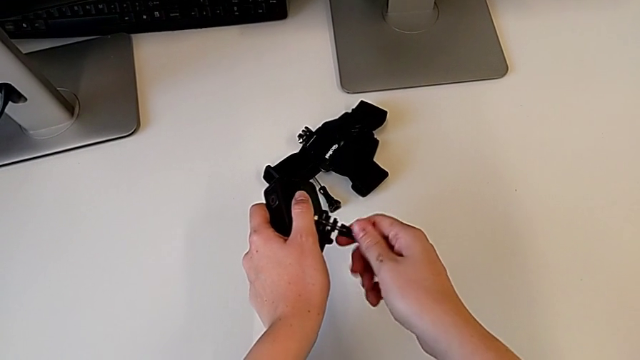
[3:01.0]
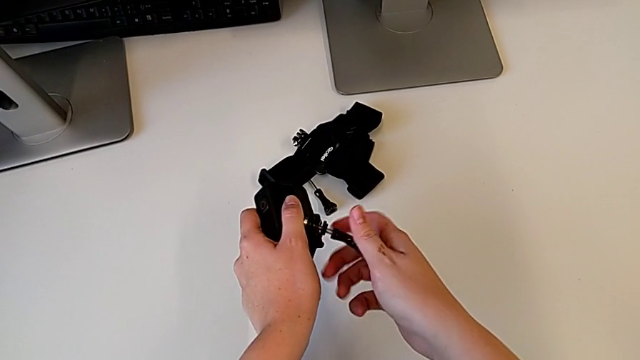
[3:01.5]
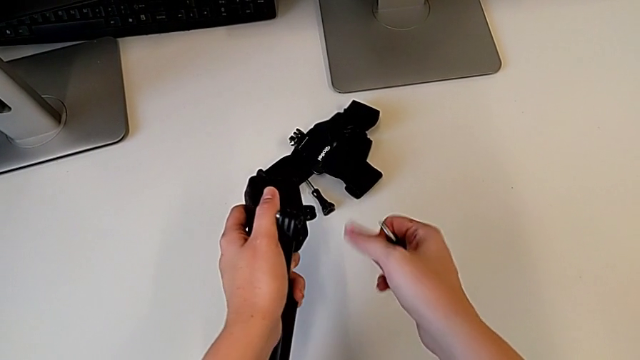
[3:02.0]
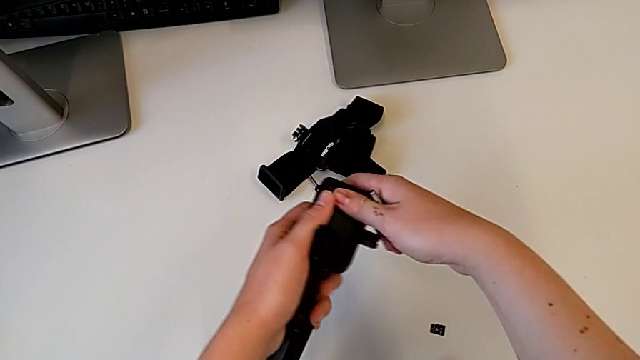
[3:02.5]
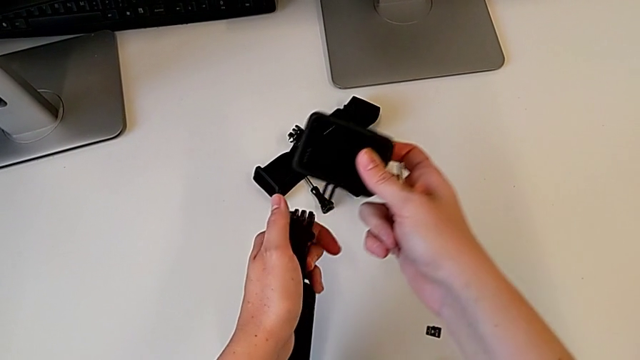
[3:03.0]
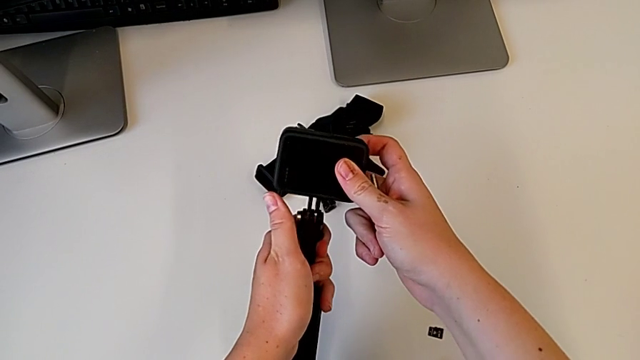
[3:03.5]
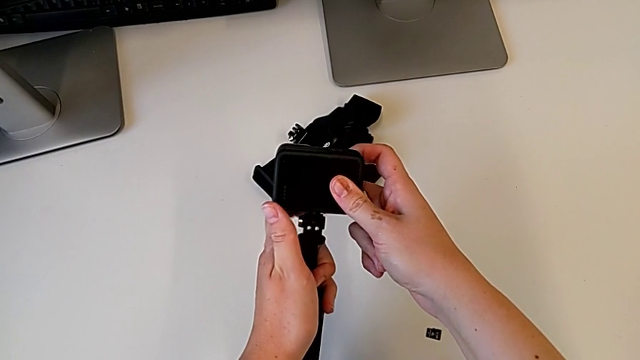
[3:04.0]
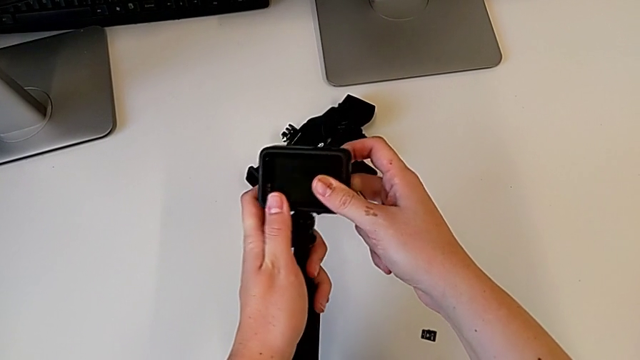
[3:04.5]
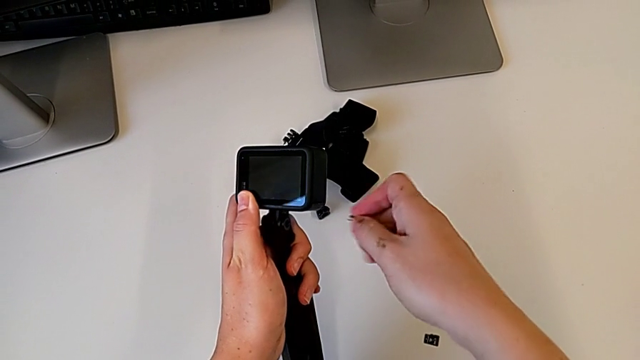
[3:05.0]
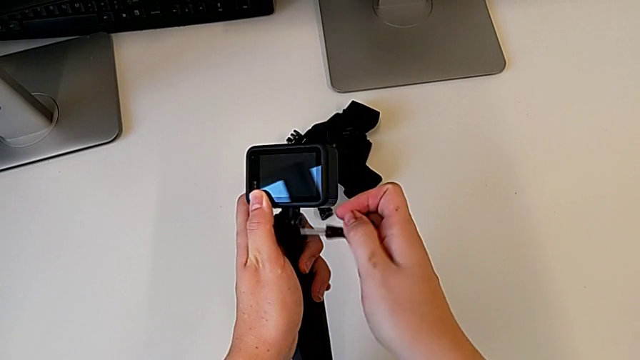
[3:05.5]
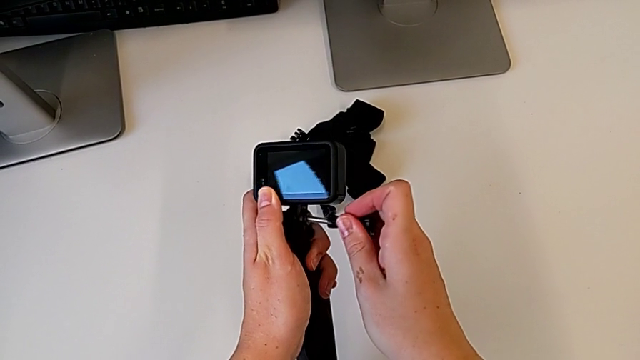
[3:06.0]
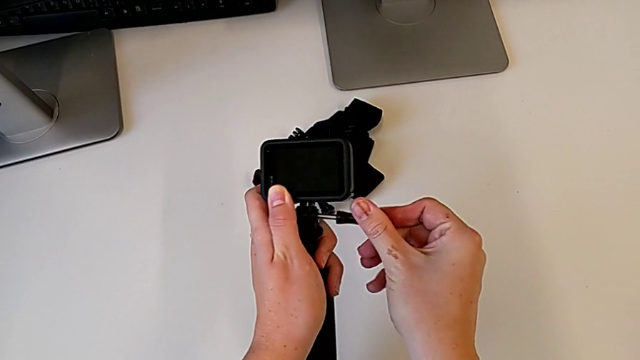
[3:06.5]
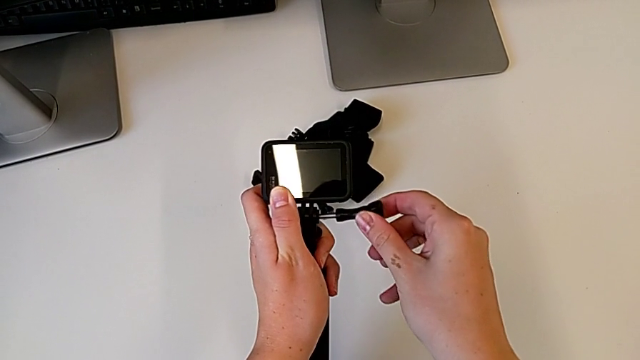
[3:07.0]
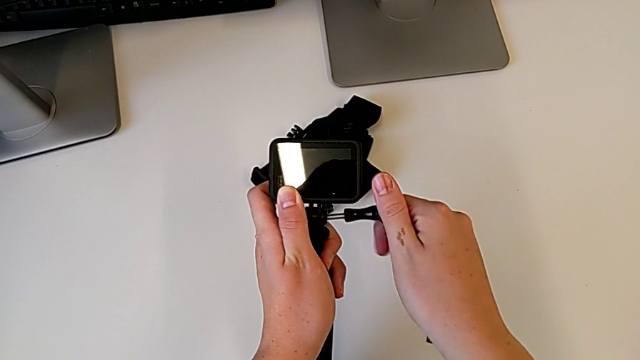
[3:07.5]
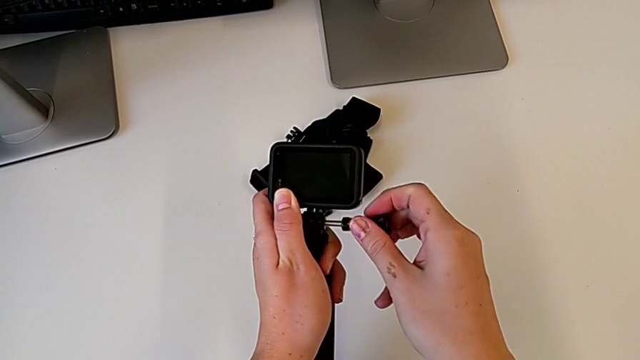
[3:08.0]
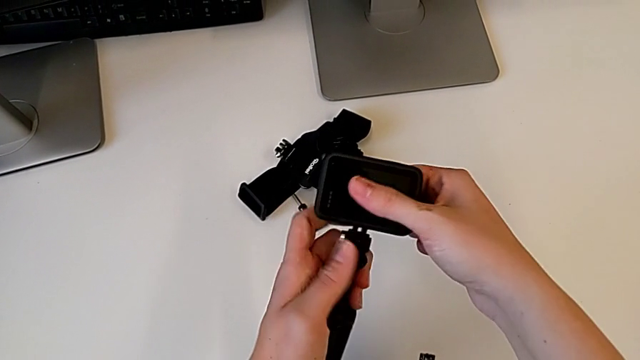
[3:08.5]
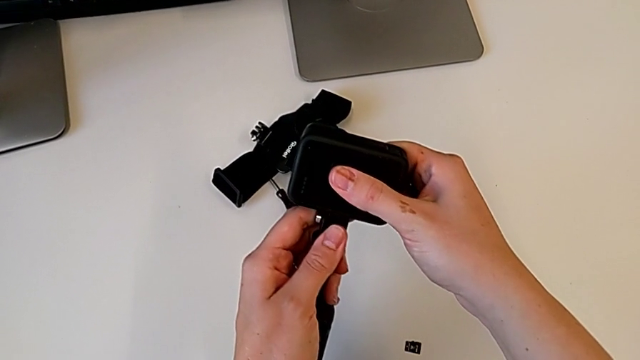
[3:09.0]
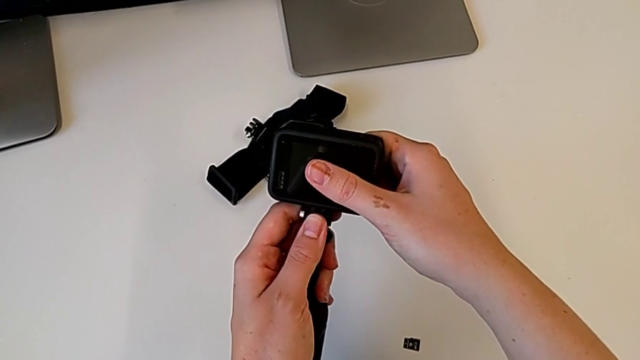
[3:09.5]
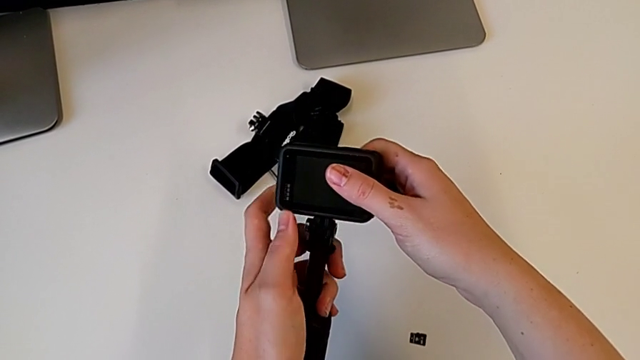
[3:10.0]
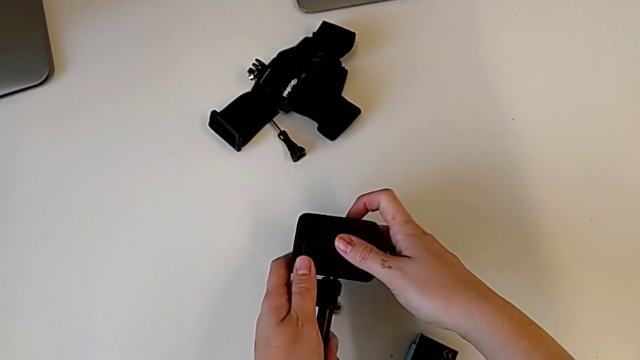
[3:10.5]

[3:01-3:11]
The camera wearer is assembling the handheld grip for the GoPro. They lift the GoPro and wrongly place it, insert the screw and screw the GoPro. They withdraw the screw, grab the GoPro, align the mounting peg and place the GoPro.

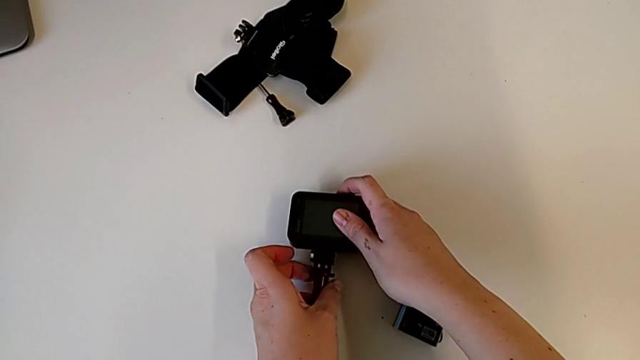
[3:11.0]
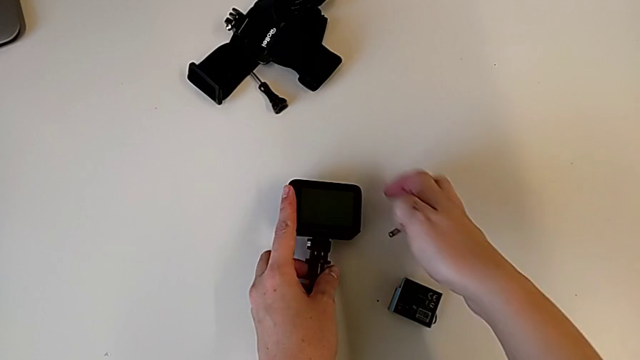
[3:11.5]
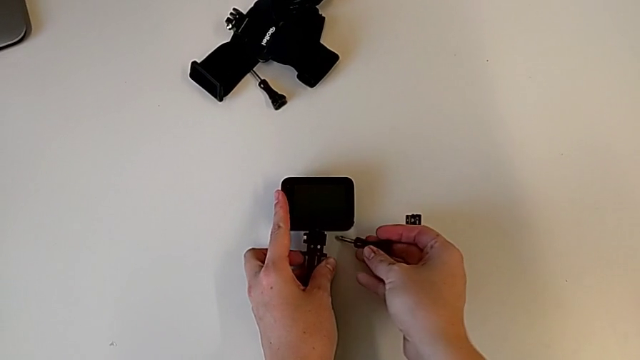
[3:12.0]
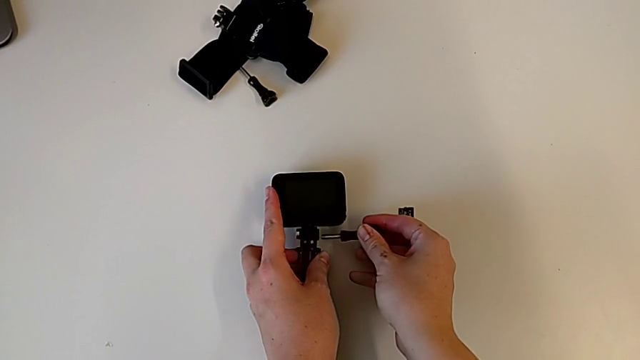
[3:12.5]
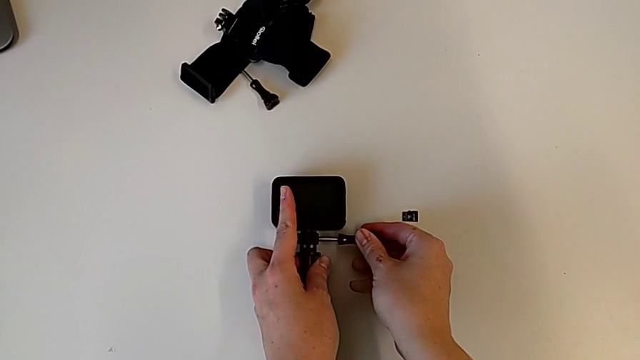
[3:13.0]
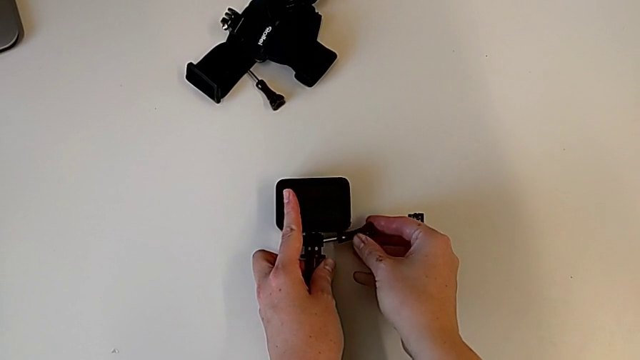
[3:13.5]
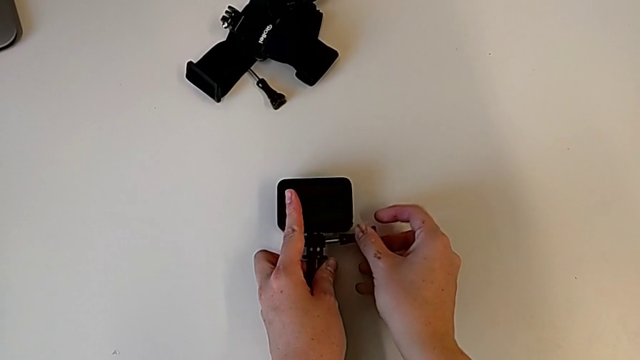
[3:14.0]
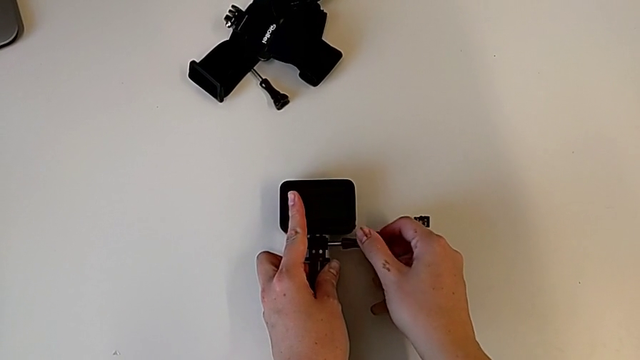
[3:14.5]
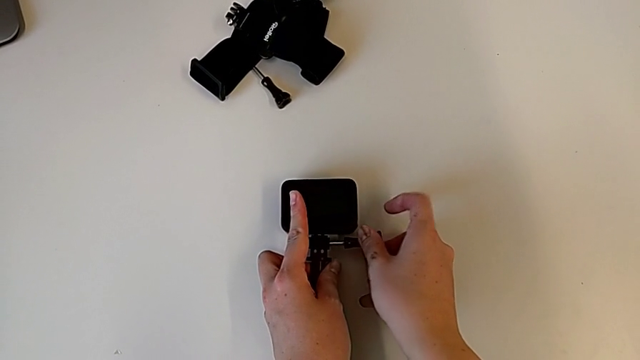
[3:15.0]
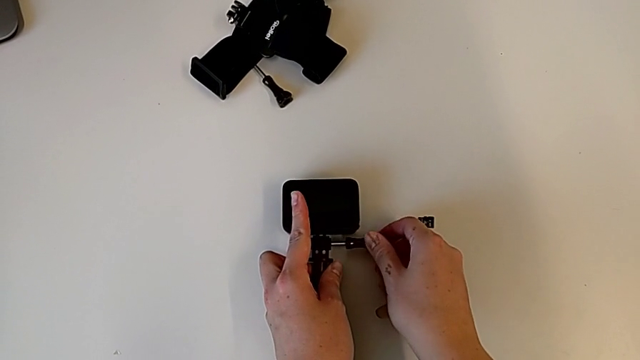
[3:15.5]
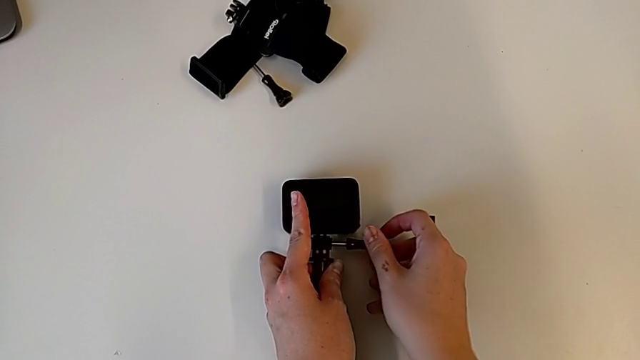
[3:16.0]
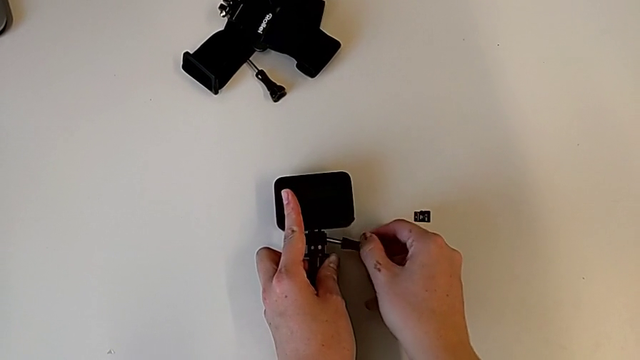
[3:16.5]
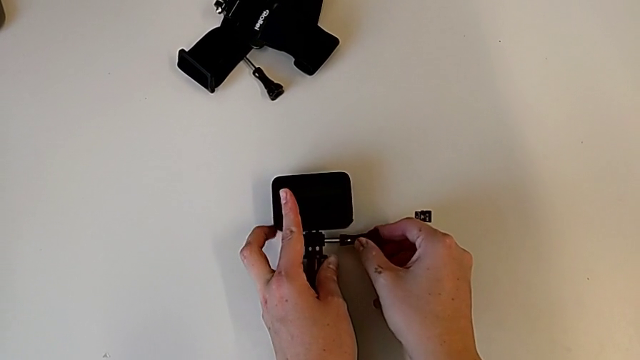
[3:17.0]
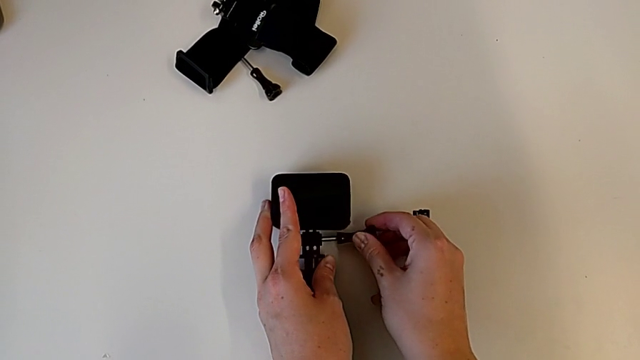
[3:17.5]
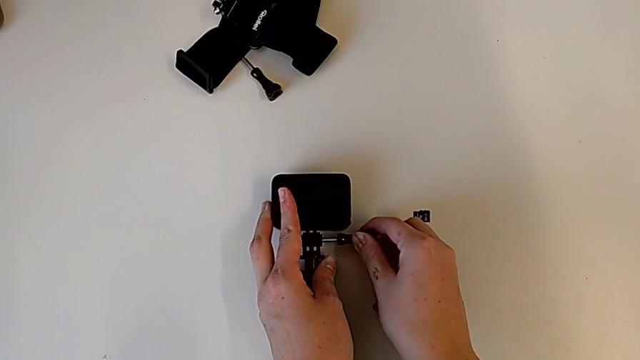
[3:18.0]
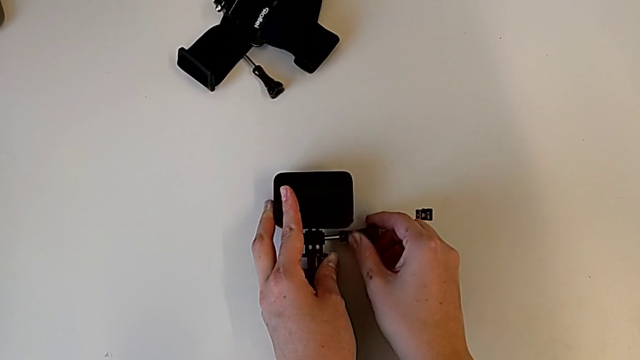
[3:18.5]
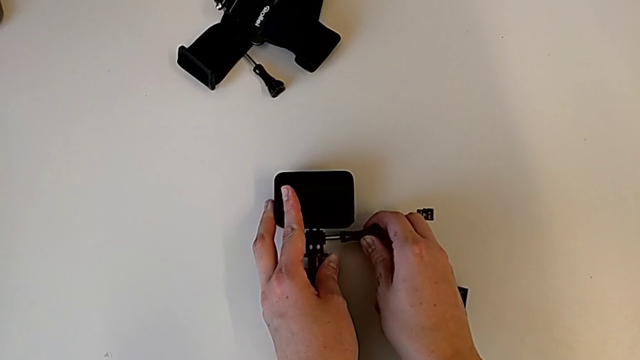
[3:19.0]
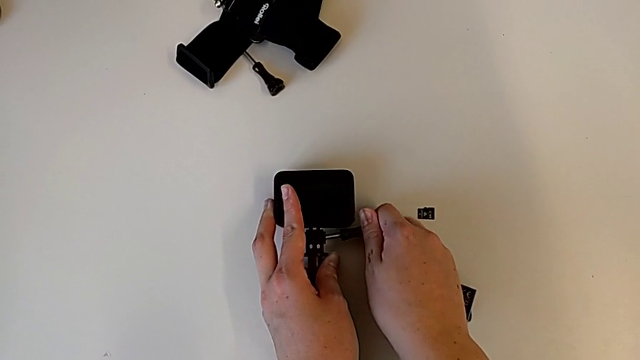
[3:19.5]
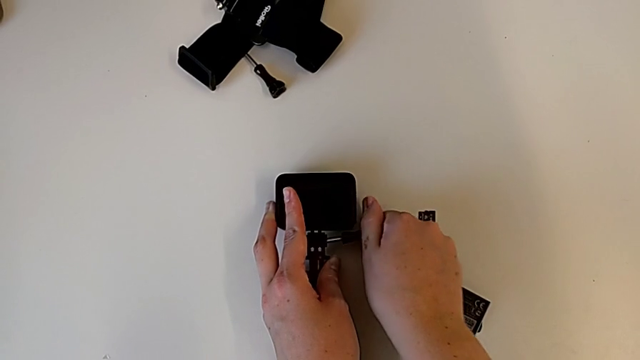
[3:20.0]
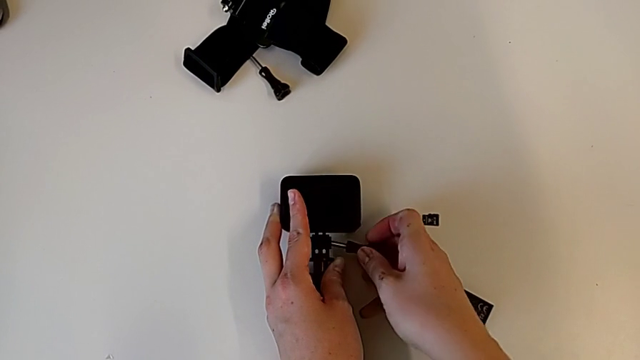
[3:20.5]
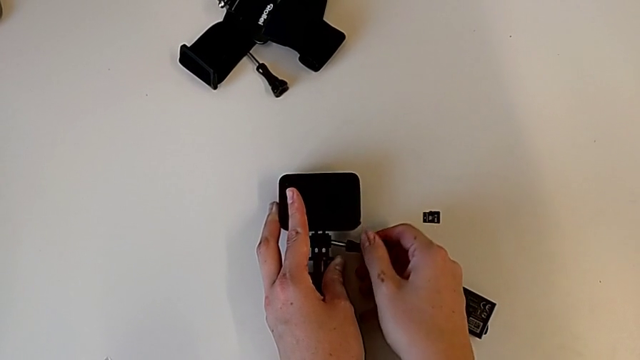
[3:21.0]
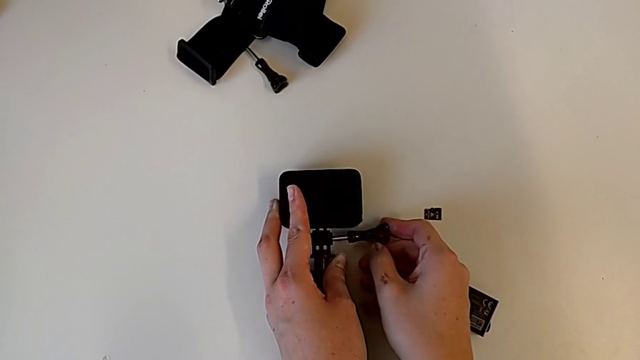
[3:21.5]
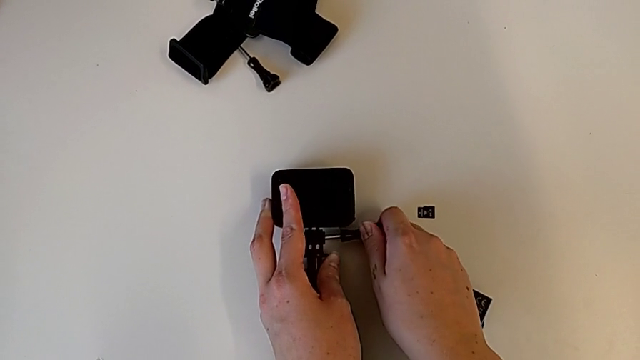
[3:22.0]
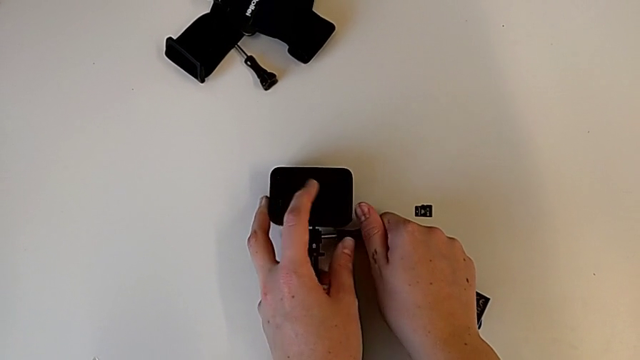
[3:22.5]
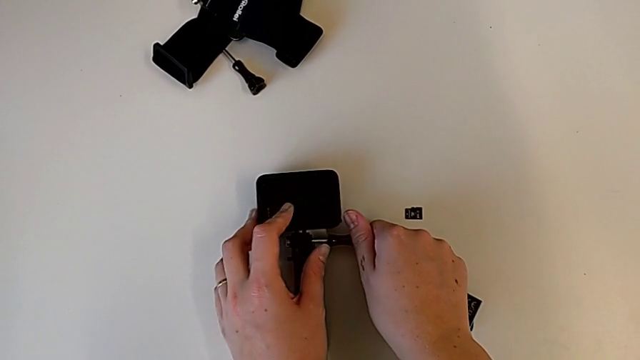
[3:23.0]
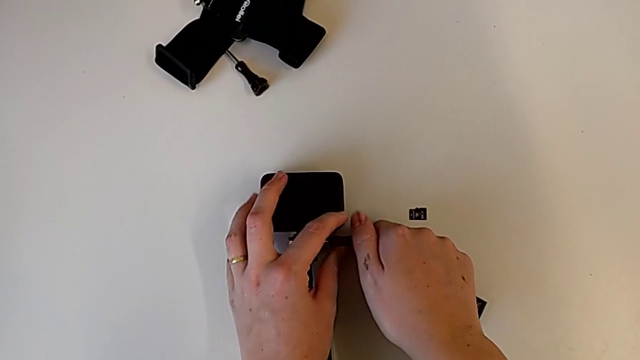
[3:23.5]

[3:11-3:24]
The camera wearer is assembling the handheld grip for the GoPro. They insert the screw and screw the GoPro.
